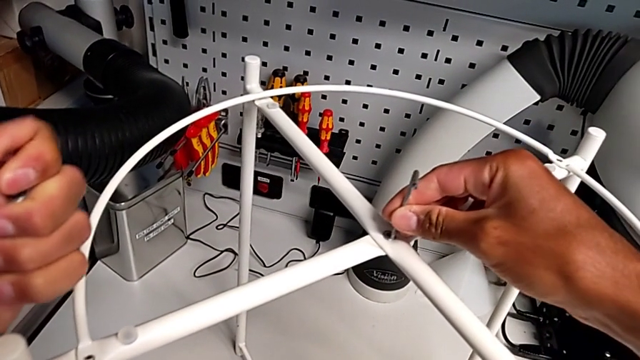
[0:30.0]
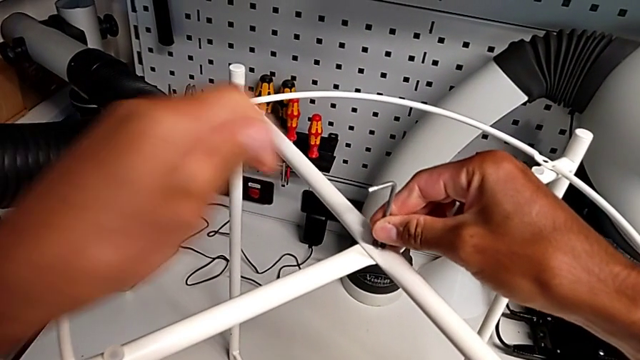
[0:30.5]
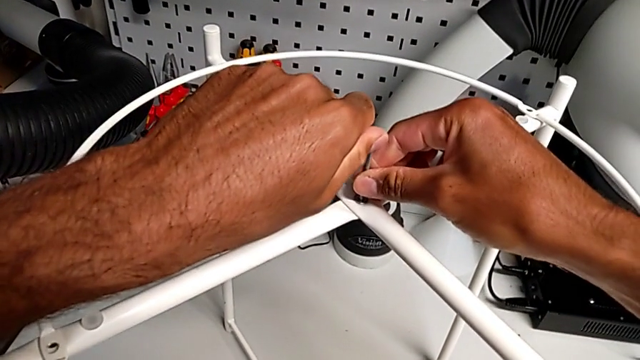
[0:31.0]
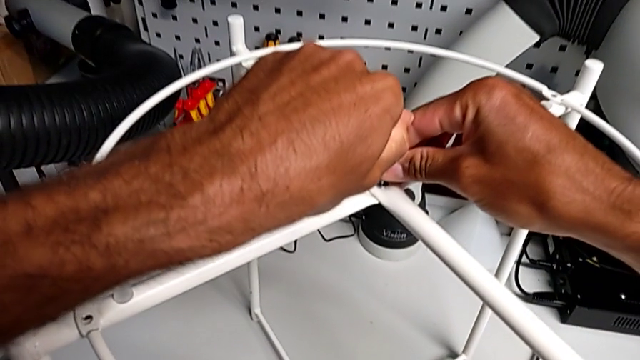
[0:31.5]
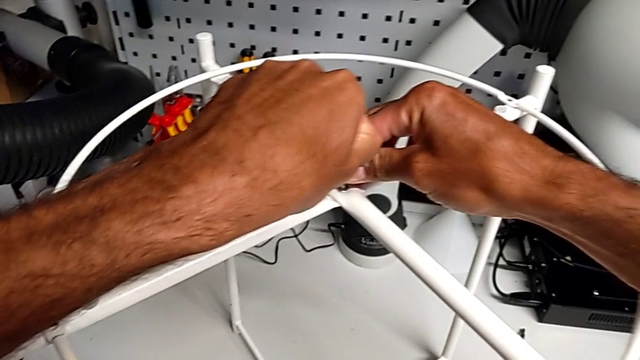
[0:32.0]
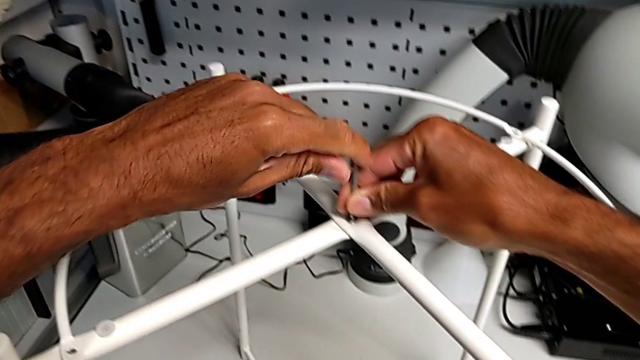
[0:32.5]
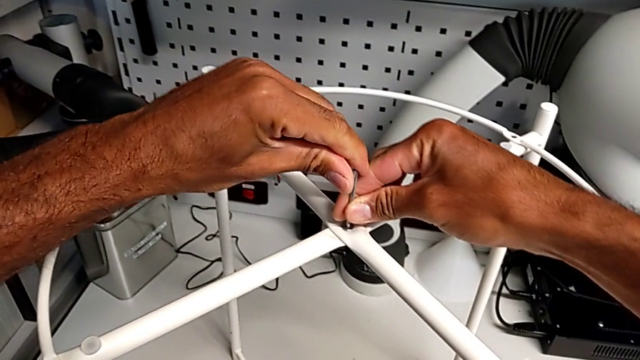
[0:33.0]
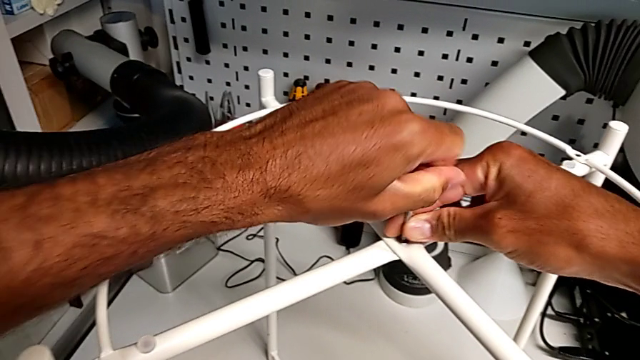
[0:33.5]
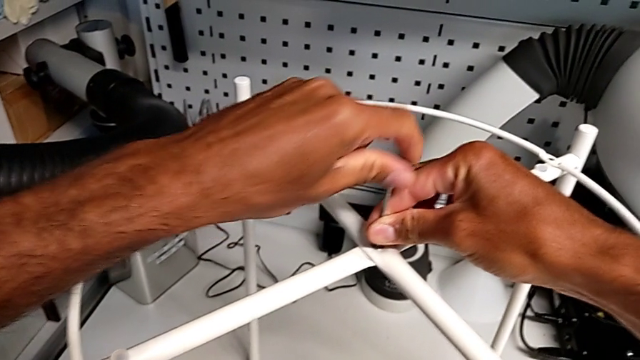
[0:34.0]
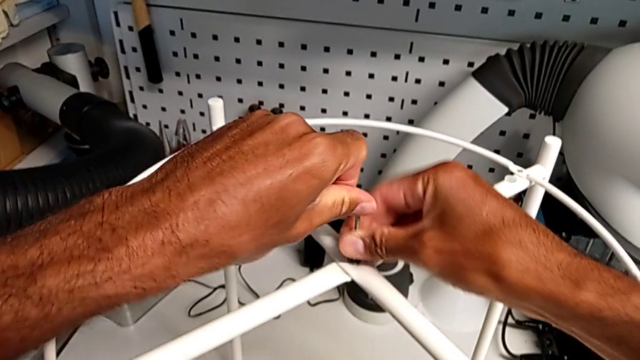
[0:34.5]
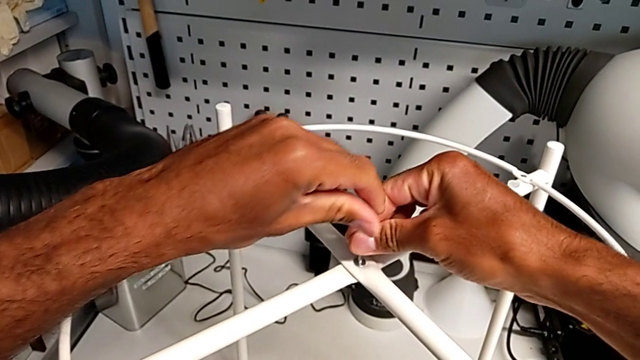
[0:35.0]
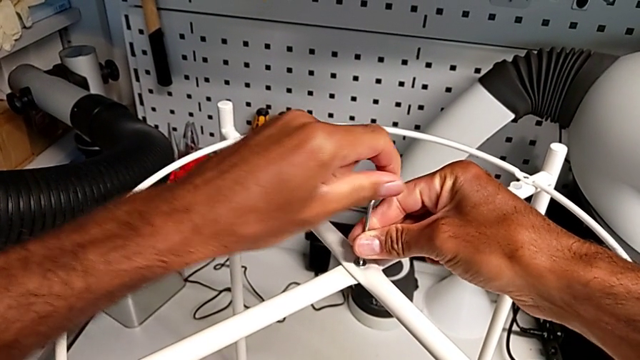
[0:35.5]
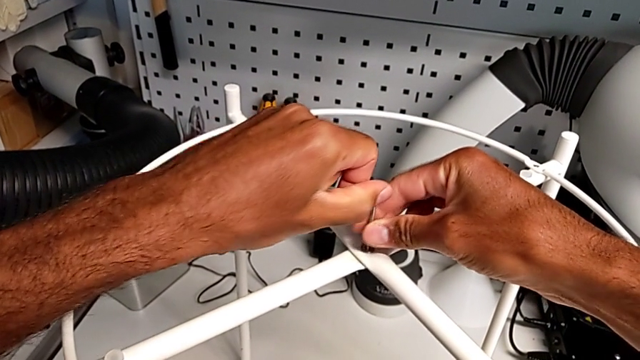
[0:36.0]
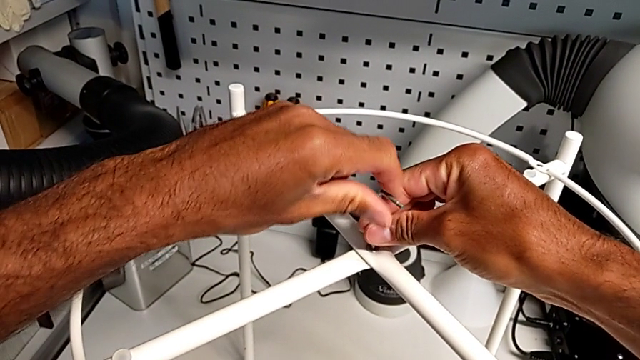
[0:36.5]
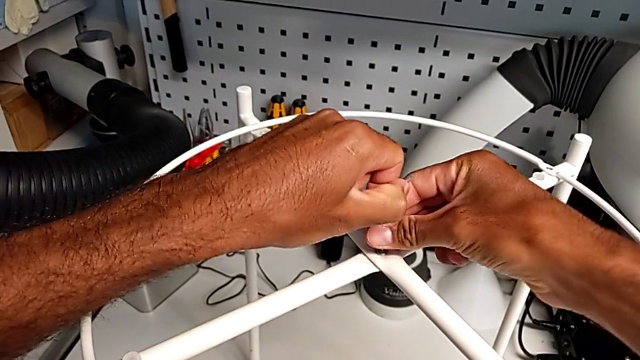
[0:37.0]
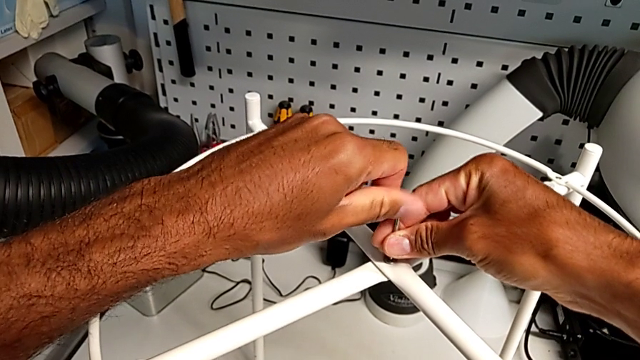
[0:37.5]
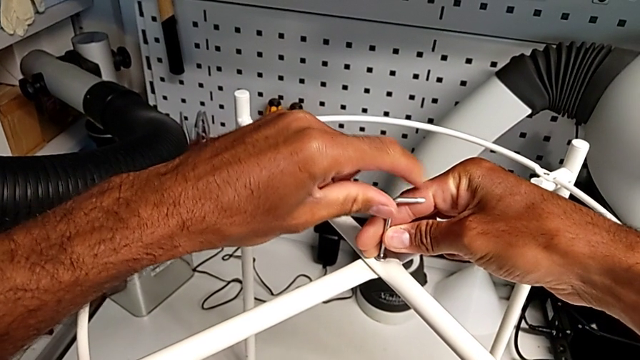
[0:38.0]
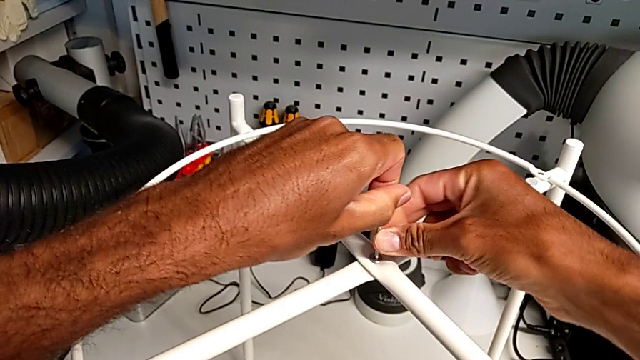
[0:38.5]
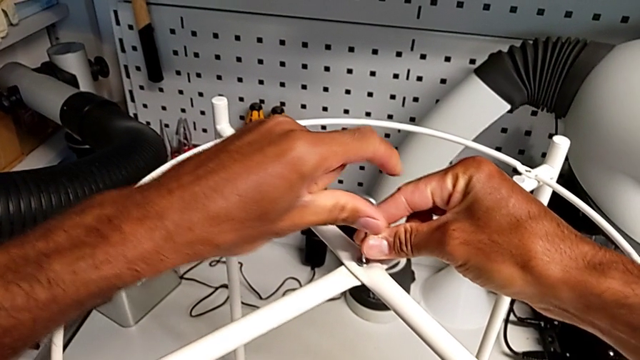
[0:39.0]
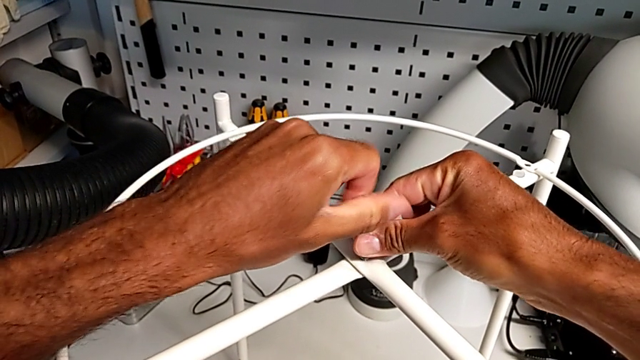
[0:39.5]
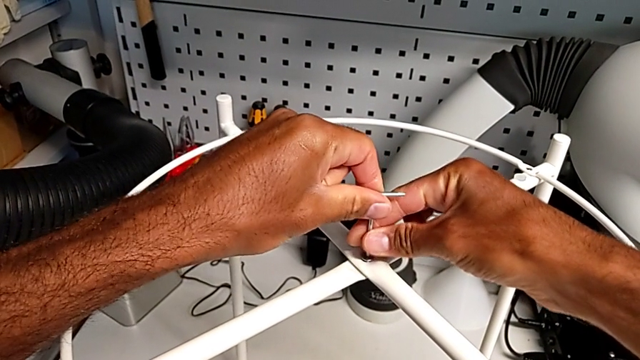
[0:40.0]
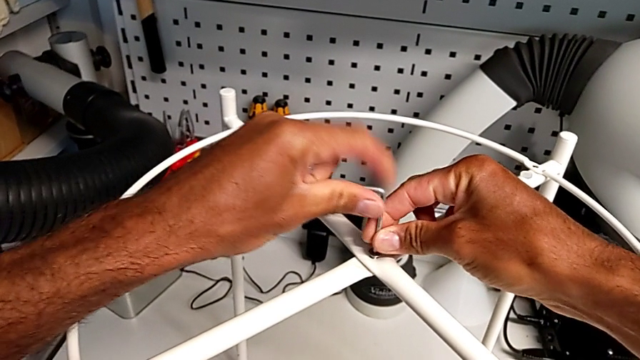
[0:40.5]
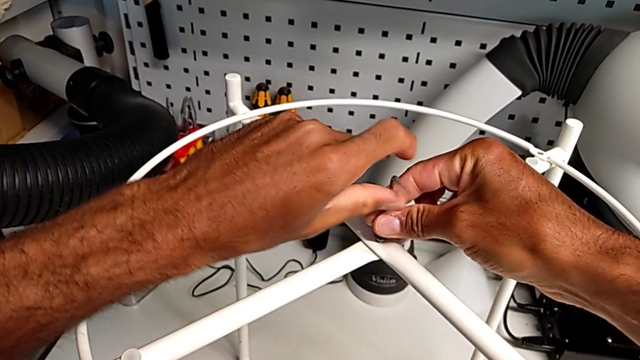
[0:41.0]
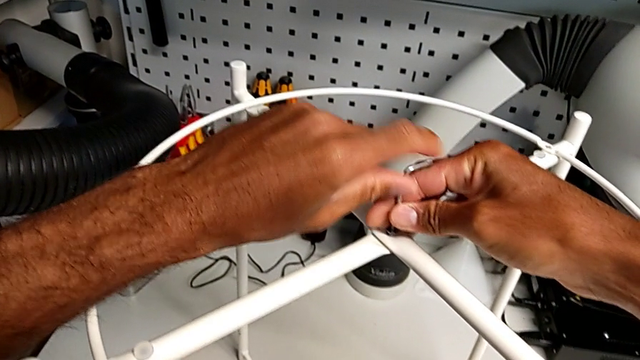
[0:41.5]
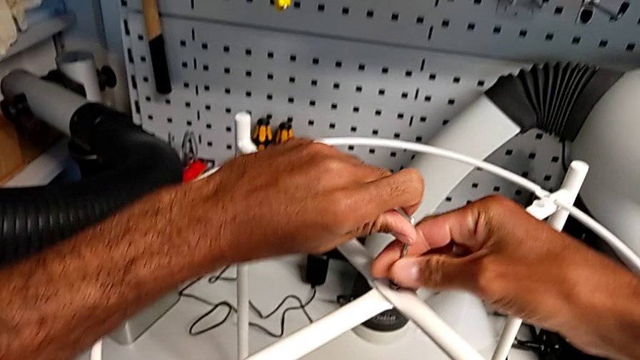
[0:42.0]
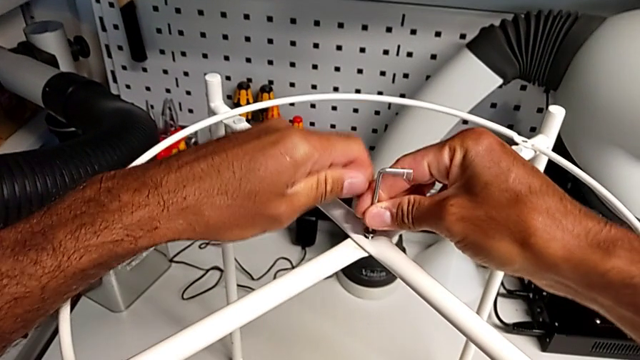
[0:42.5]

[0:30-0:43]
The camera wearer is unscrewing the top hex socket head. They wrongly unscrew the hex socket head and withdraw the Allen wrench.

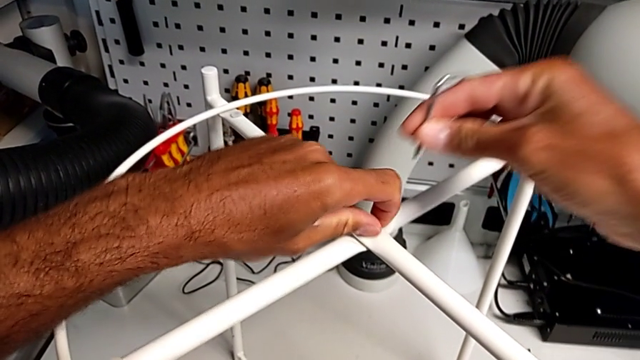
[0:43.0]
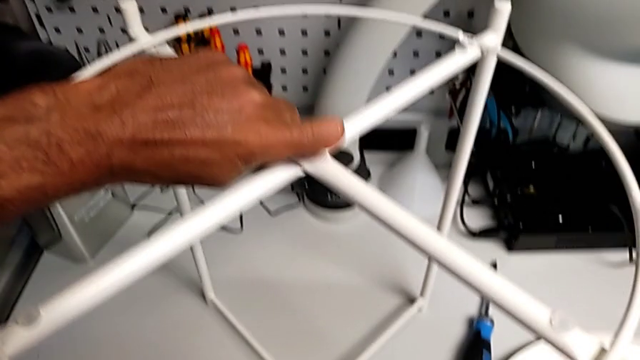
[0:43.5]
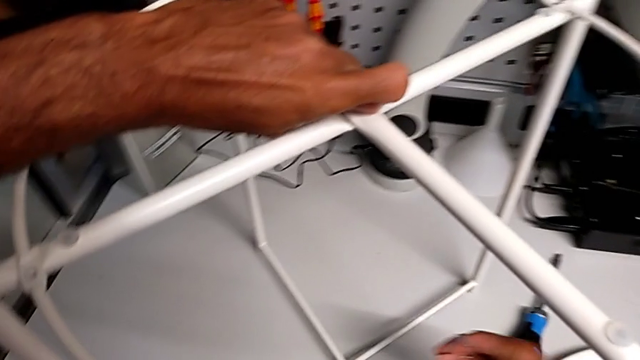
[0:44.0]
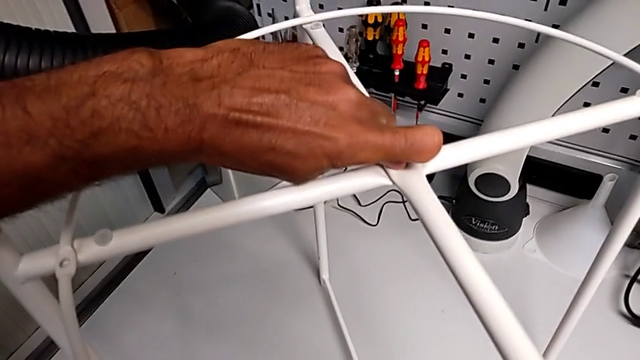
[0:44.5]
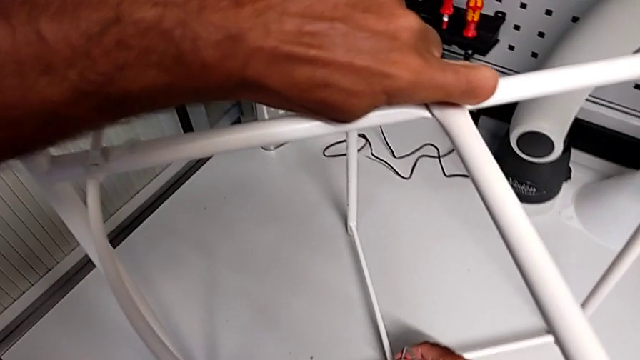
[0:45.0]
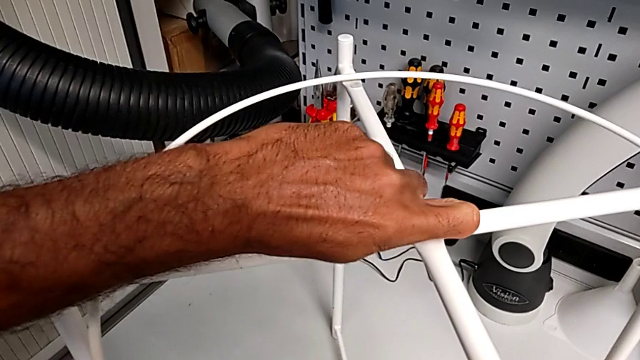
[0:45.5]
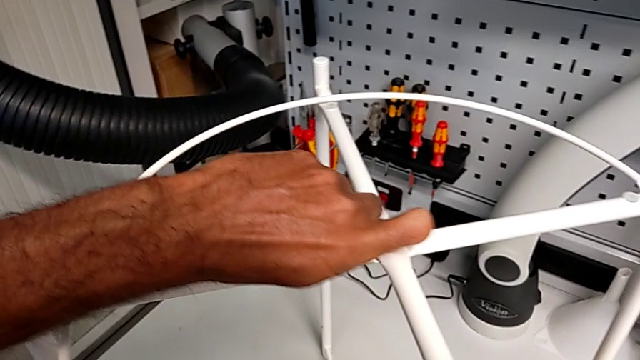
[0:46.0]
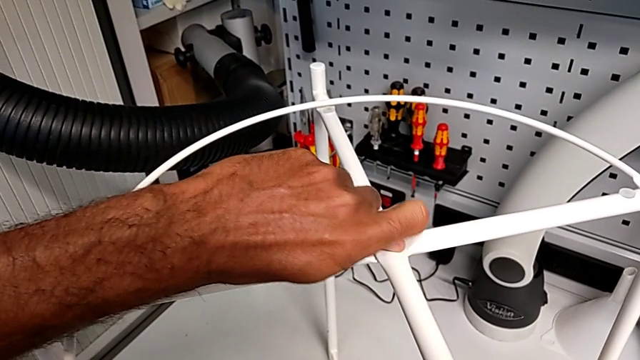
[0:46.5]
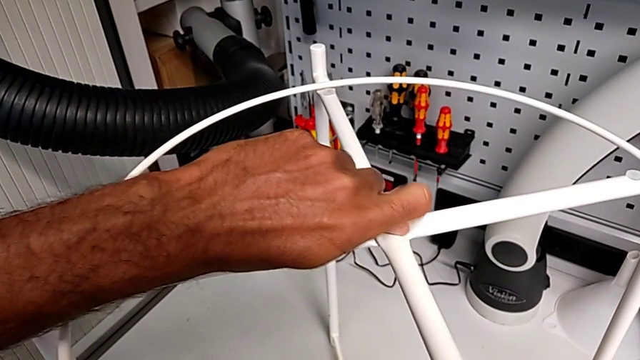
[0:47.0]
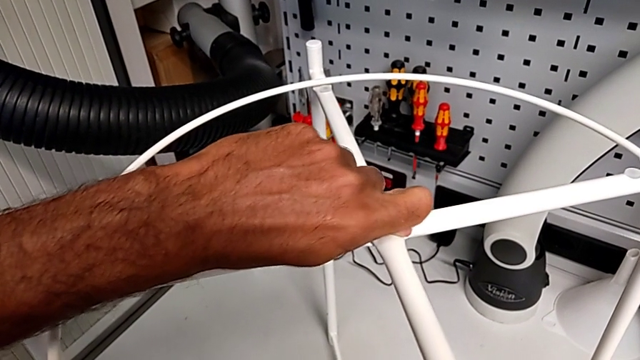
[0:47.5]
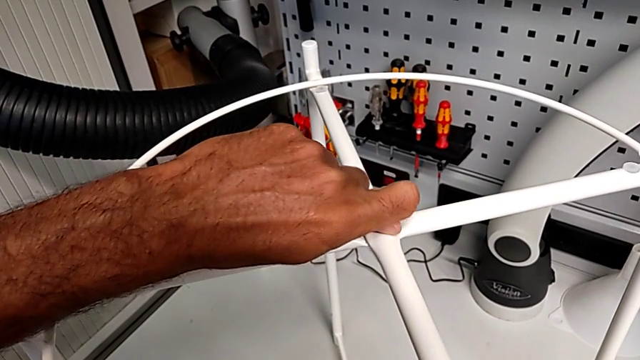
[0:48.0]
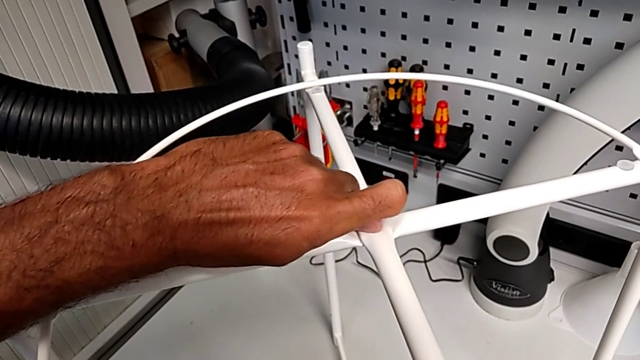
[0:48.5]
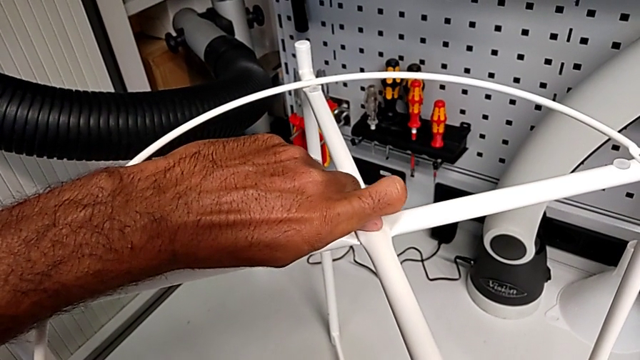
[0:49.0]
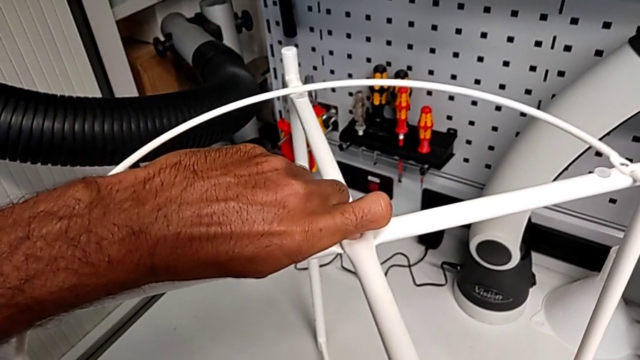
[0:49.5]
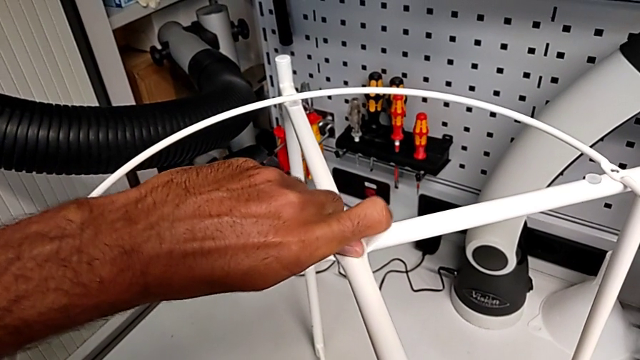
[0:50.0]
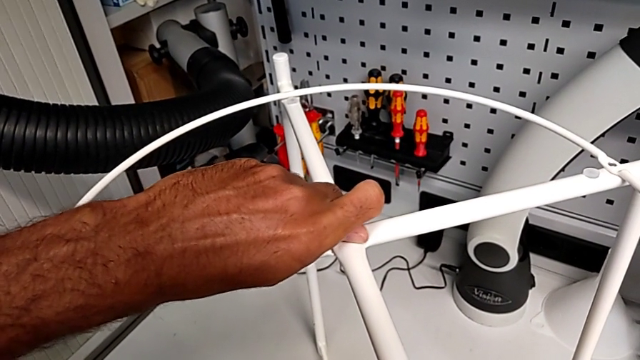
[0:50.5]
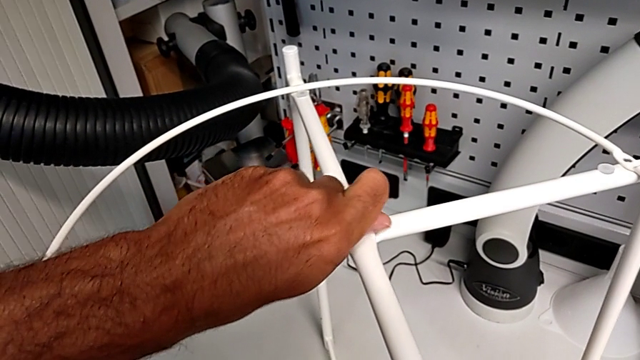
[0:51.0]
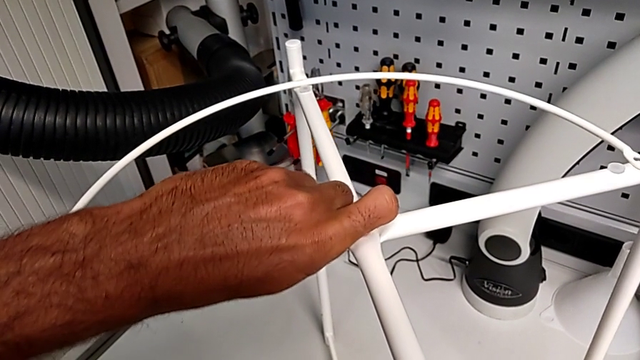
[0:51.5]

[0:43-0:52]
The camera wearer is unscrewing the top hex socket head. They begin to unscrew the hex socket head.
